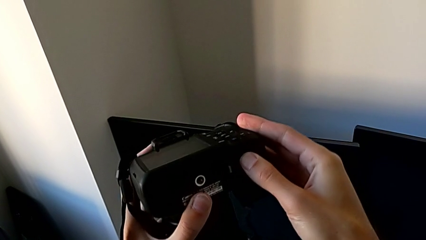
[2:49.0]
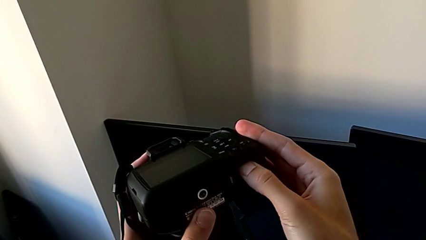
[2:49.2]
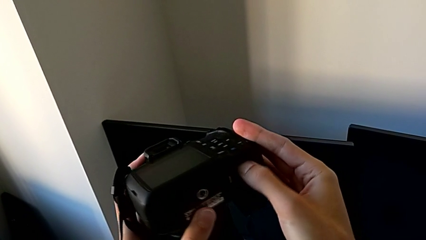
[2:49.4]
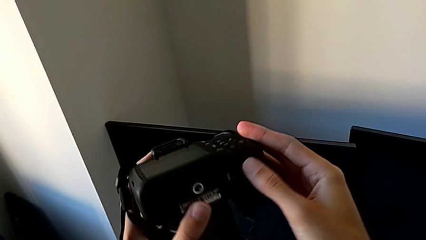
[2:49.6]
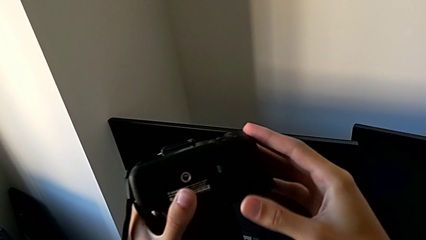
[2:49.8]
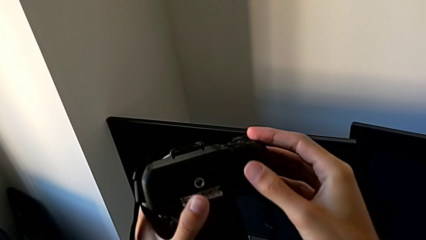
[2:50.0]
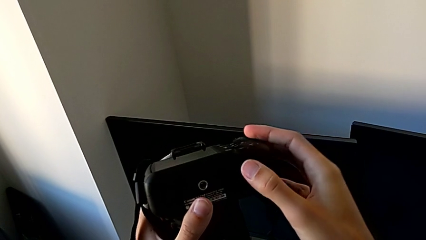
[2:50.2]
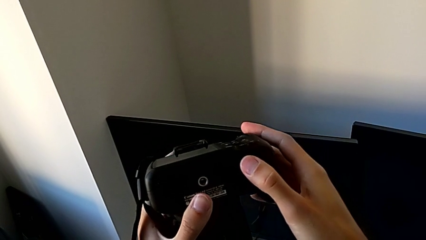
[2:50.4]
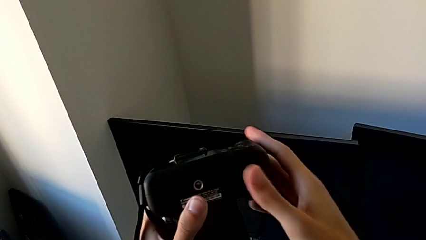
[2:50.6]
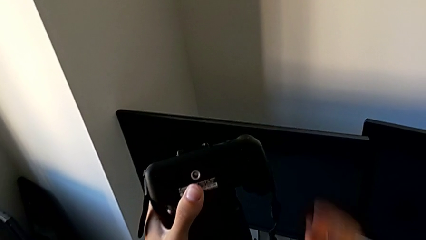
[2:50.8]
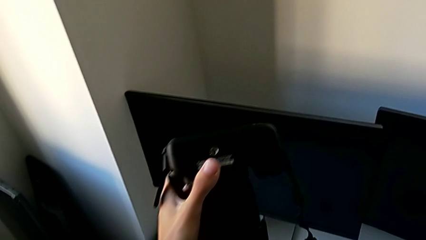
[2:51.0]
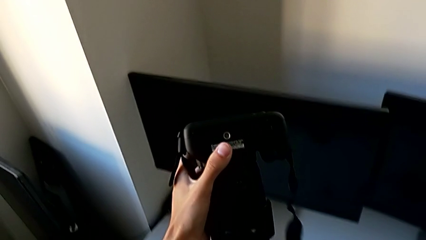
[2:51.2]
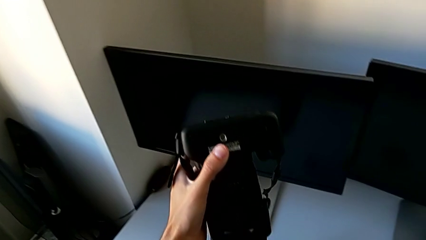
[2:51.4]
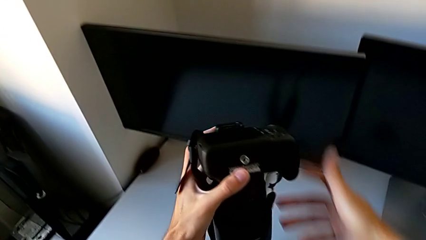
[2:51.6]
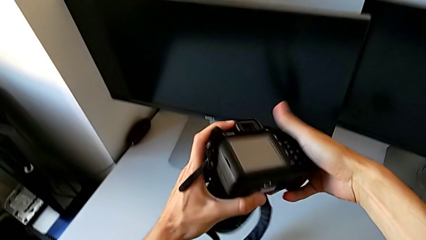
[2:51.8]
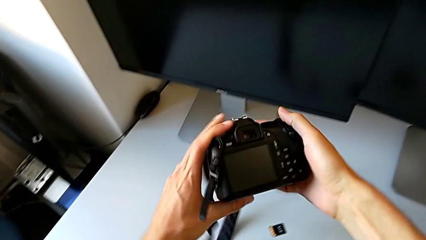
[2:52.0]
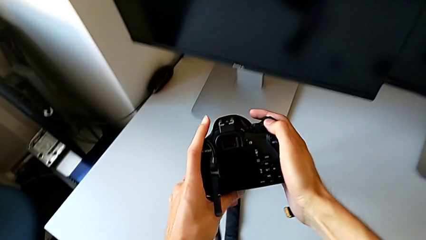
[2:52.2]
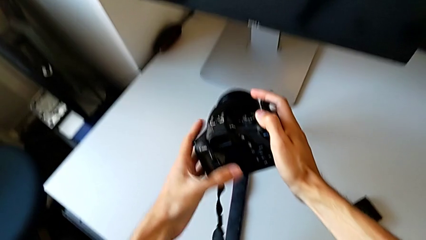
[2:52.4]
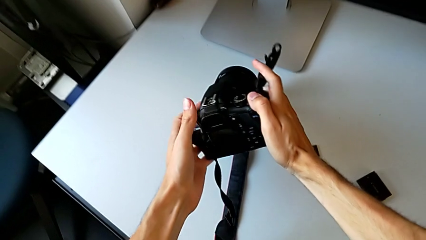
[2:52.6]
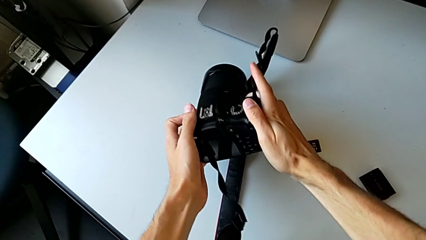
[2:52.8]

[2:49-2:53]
The camera wearer is exchanging their SD card for the DSLR's. They close the SD slot and place the DSLR.
